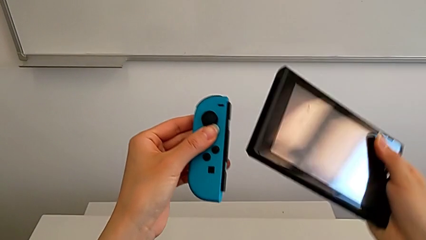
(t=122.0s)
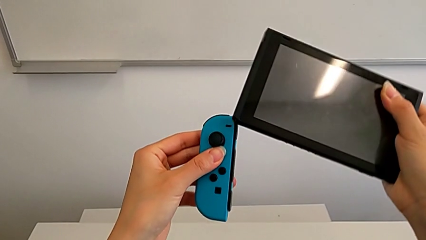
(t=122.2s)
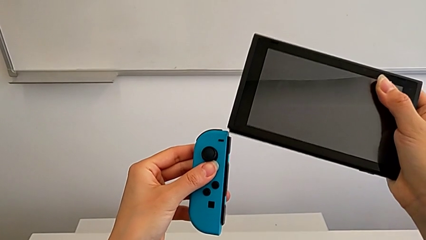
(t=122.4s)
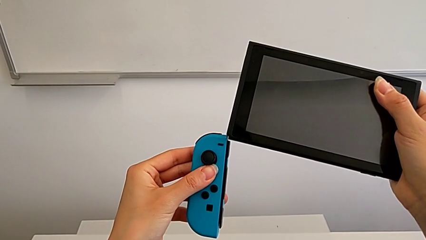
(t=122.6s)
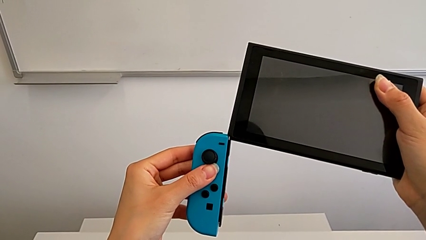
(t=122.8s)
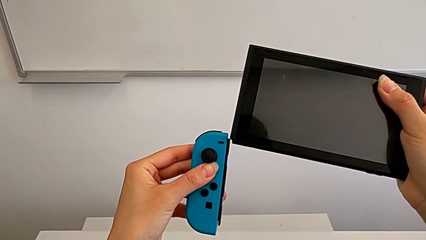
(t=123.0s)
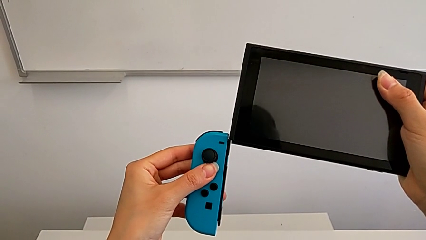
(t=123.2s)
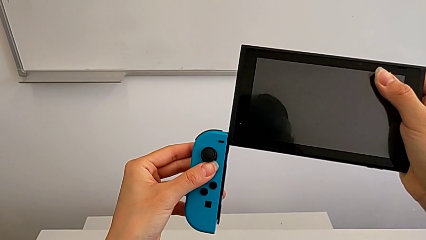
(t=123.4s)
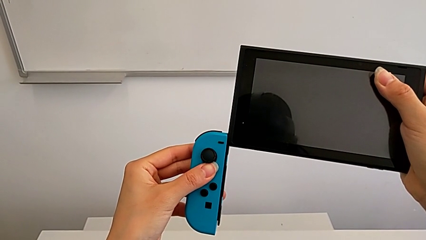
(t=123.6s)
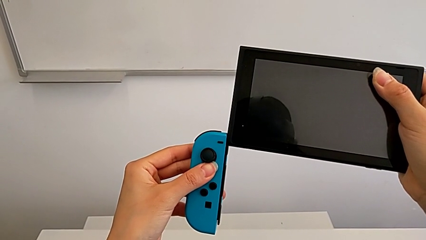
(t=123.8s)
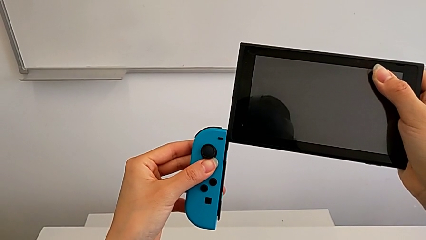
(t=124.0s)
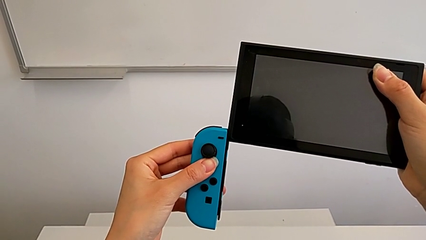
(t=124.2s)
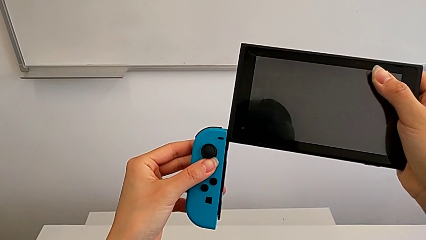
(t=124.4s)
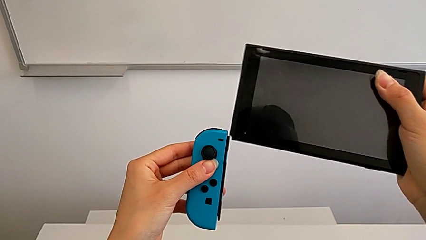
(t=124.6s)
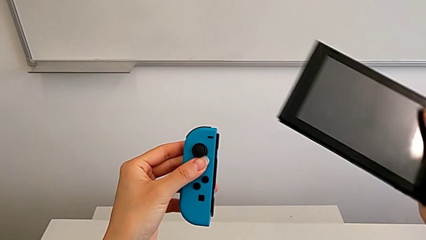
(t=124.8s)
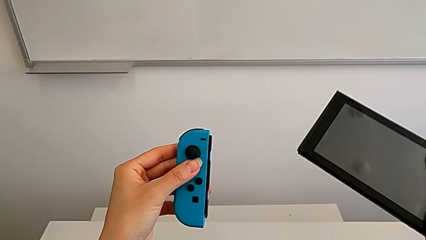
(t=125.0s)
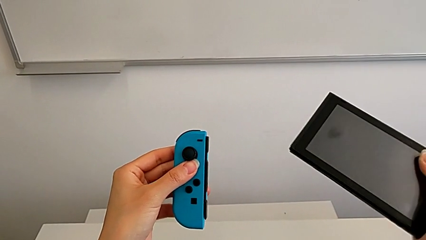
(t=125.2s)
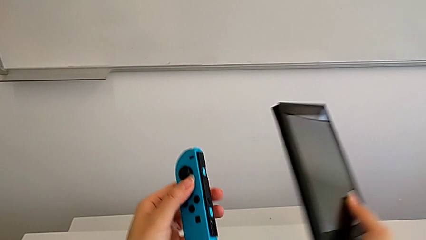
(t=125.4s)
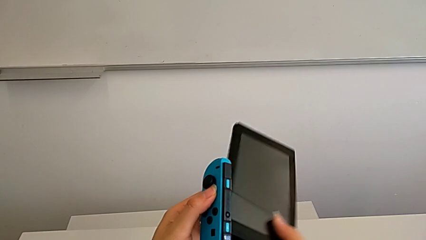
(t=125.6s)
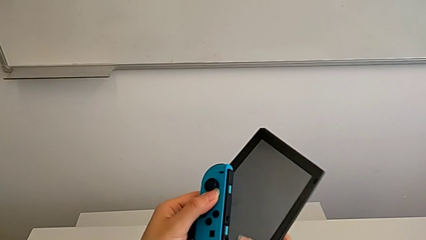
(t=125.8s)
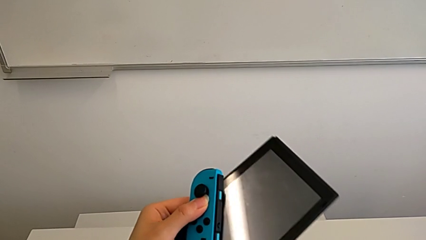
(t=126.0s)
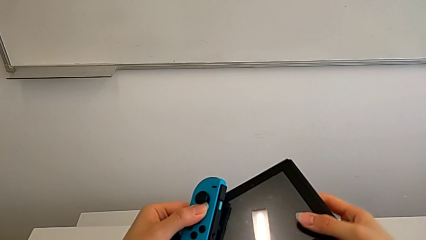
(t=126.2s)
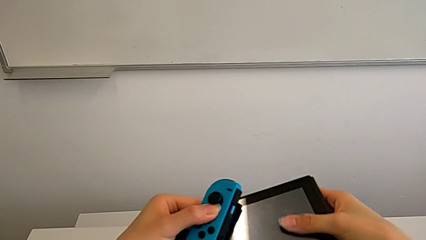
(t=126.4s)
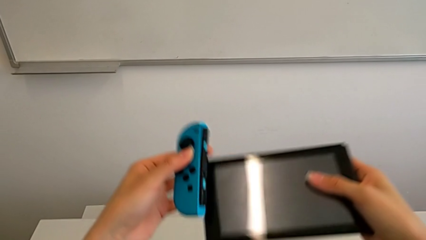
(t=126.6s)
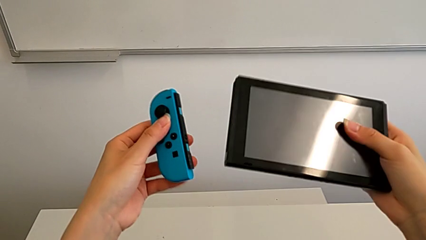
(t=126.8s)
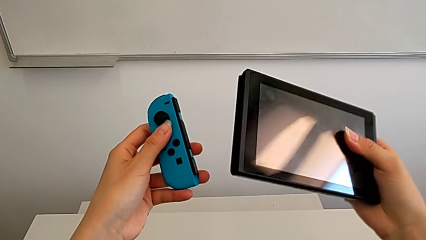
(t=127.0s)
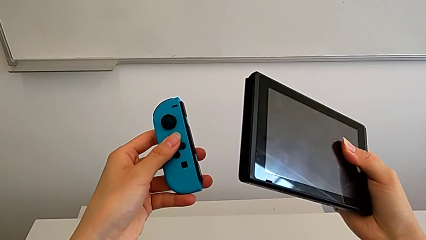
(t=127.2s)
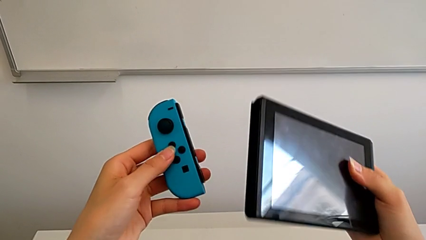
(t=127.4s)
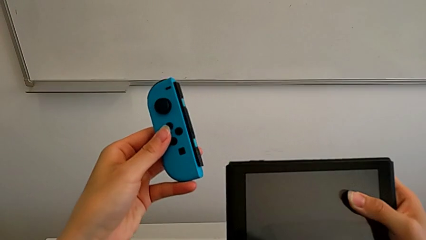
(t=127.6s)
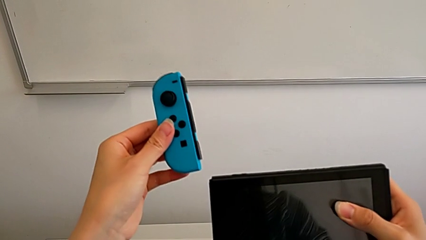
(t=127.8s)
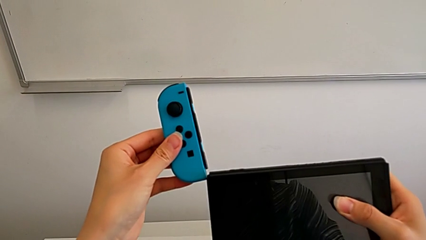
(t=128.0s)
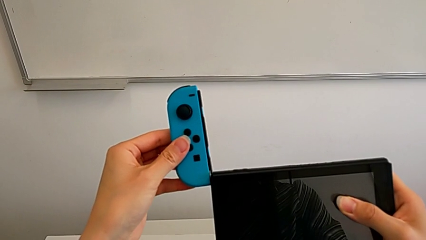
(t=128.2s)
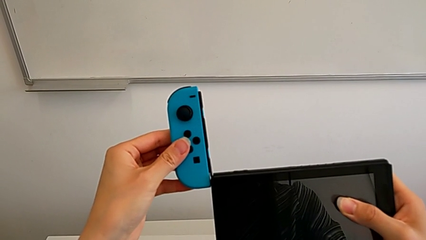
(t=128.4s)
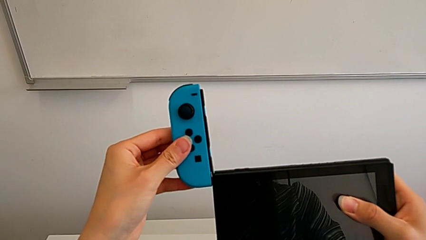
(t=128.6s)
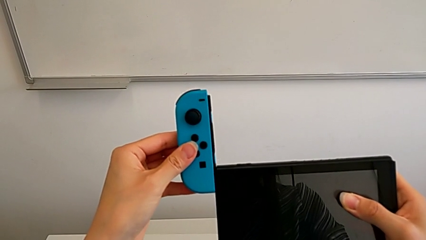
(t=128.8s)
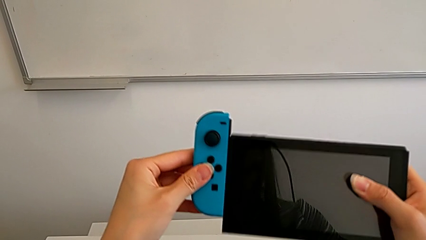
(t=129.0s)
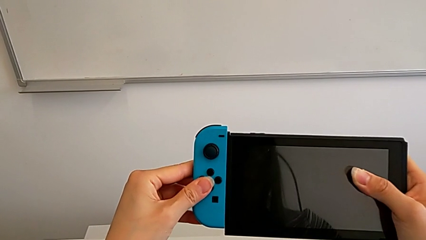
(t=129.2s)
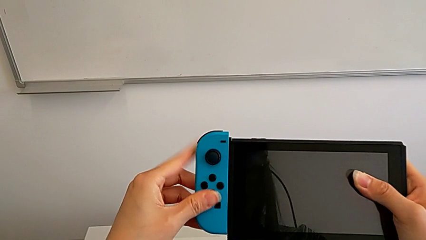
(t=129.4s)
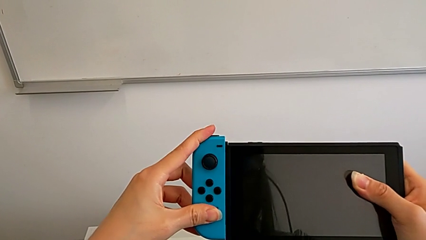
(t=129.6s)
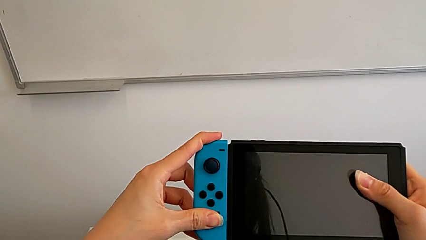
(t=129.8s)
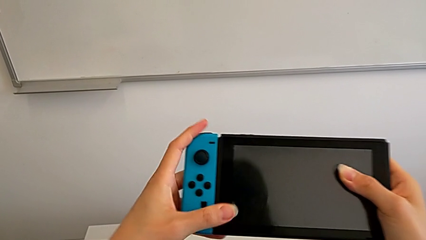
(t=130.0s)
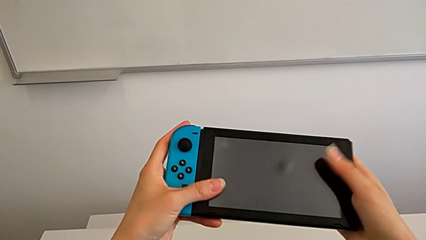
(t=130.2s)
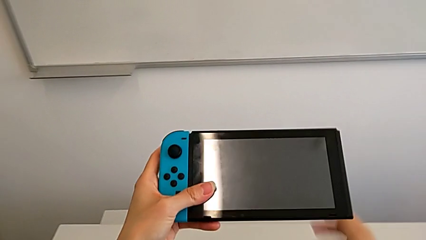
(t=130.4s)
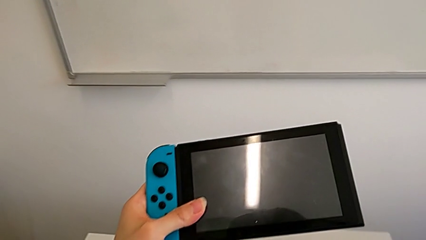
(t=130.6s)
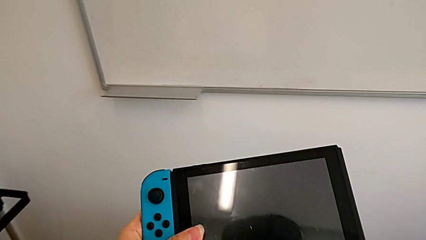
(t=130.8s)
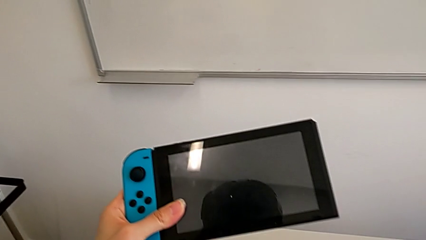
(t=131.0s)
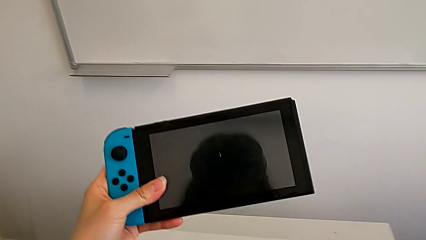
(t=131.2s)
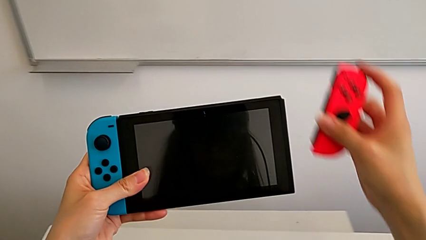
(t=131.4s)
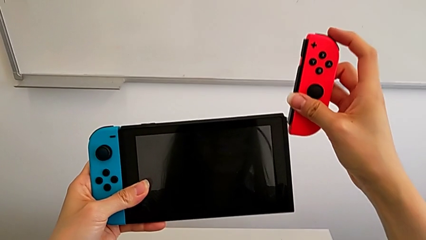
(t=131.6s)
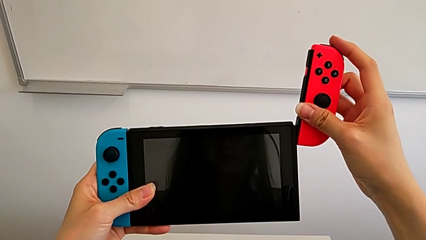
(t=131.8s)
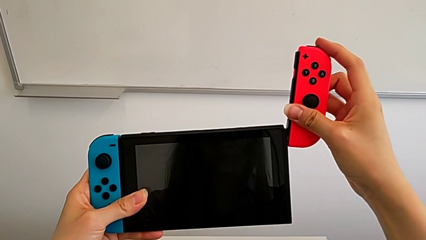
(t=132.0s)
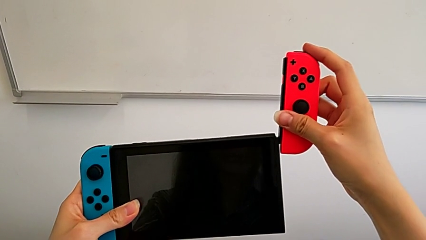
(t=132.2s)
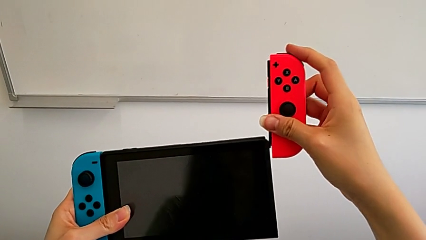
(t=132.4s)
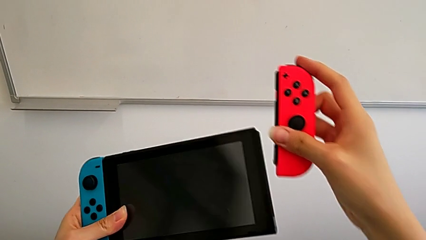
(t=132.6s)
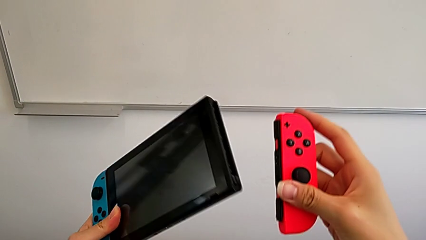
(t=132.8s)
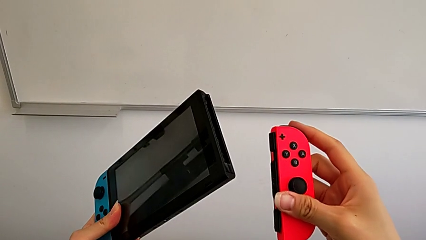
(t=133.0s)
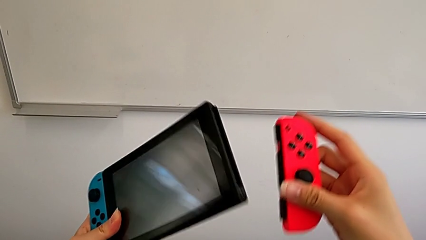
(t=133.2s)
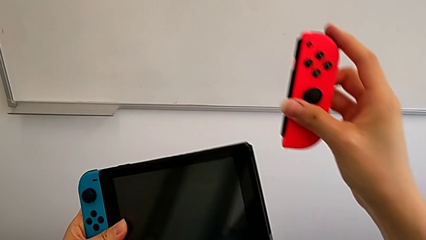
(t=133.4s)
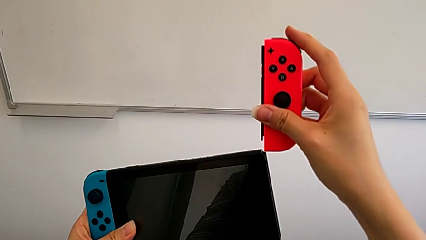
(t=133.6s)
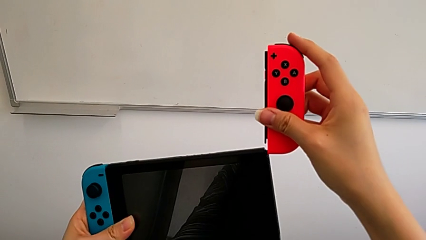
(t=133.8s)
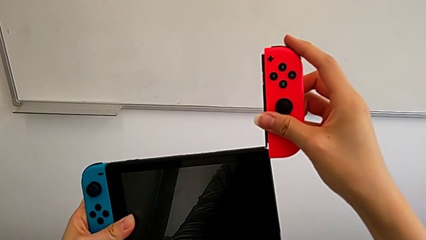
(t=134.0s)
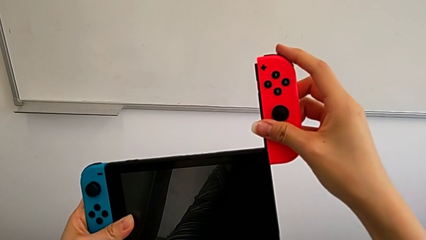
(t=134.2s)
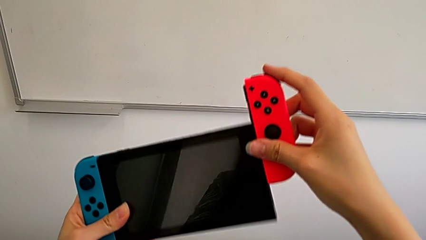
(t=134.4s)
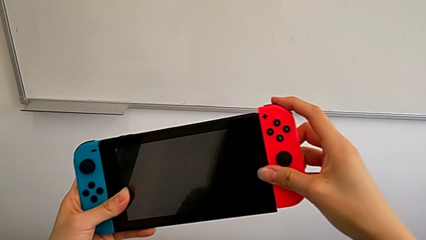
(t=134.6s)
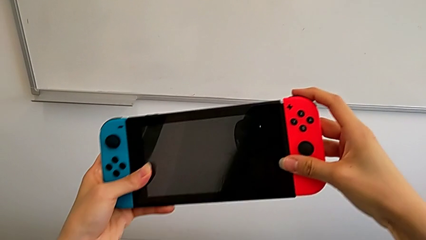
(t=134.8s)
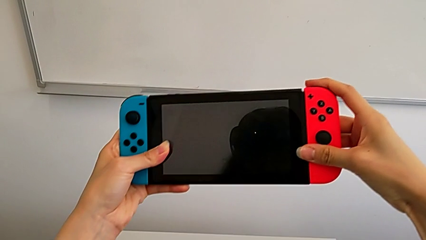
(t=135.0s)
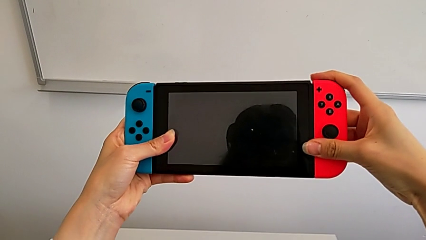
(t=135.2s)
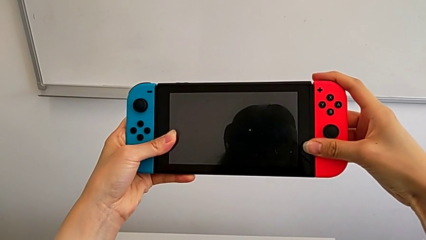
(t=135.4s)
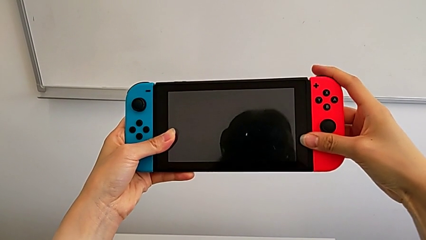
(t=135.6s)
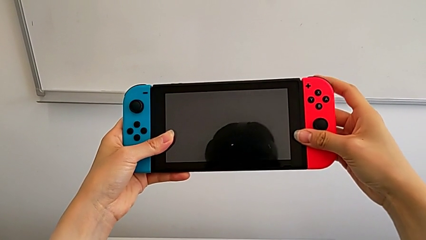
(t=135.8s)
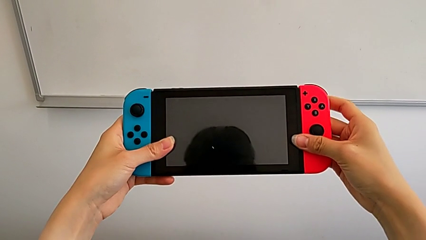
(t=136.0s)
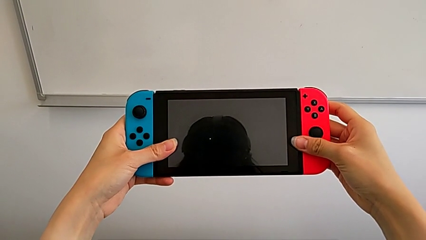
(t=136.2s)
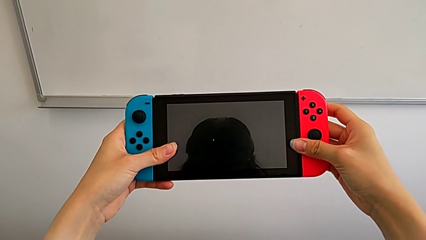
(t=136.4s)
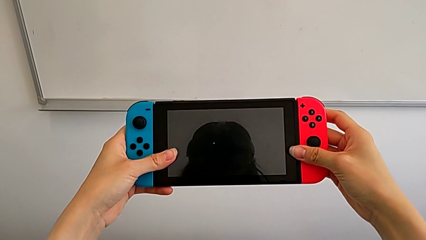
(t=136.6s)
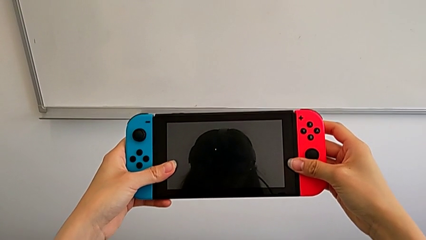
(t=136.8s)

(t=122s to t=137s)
The camera wearer is inserting the joy-con controllers into the Nintendo Switch. They flip the Nintendo Switch, assemble the blue Joy-Con controller, grab the red Joy-Con controller and assemble it.

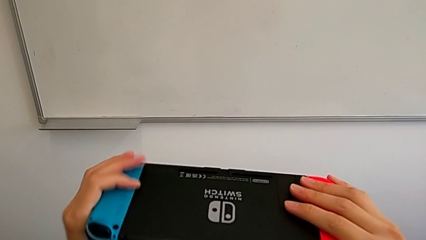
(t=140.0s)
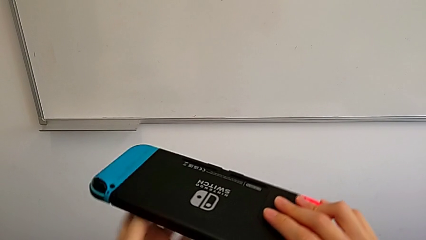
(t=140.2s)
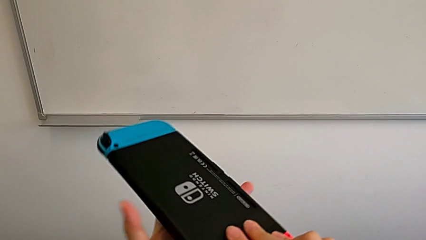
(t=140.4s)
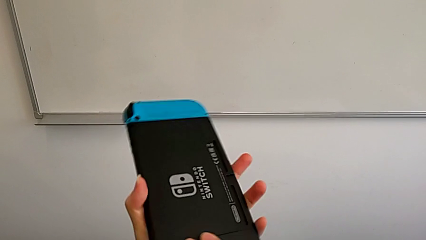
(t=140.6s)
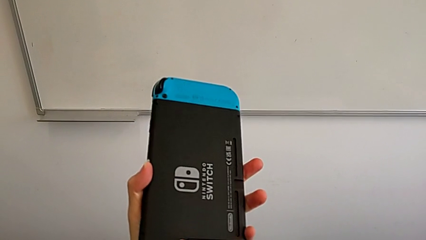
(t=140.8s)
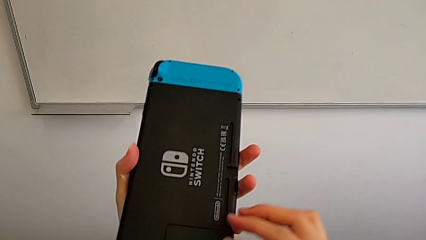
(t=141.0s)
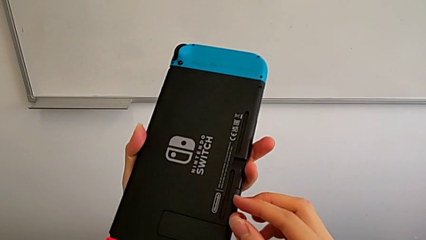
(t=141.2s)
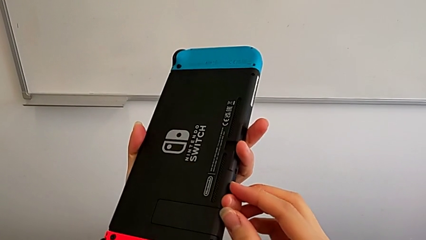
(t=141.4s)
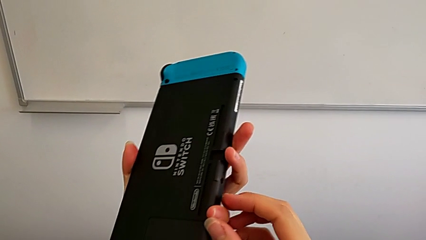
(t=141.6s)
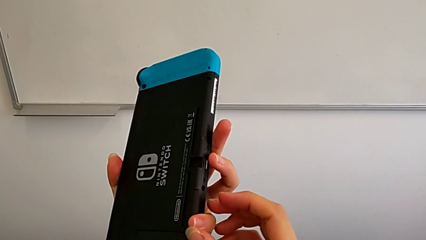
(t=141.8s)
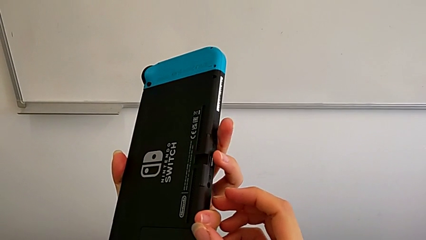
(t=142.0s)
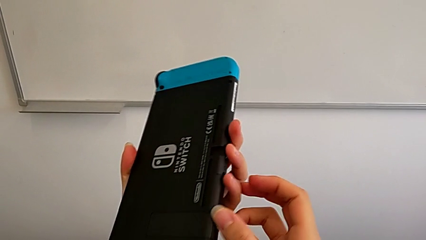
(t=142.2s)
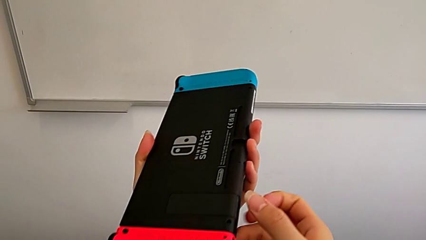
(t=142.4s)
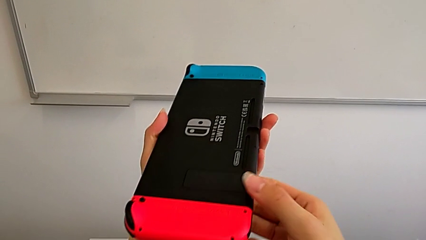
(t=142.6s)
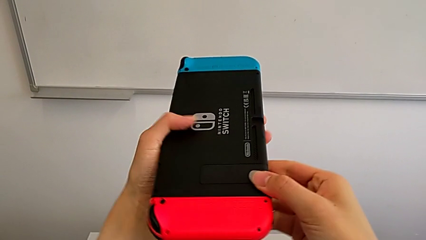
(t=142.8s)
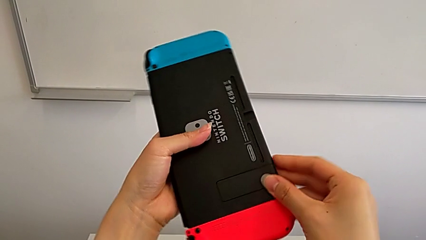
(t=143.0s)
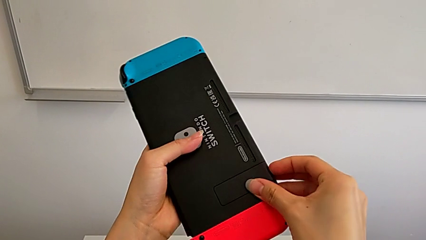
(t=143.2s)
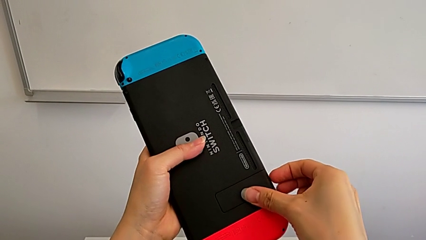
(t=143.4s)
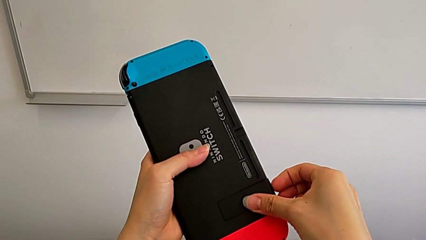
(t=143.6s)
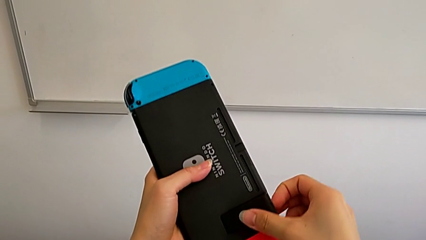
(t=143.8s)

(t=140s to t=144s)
The camera wearer is standing with the Nintendo Switch. They flip the Nintendo Switch.
